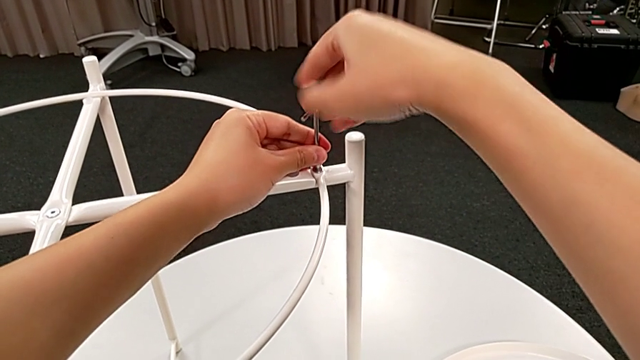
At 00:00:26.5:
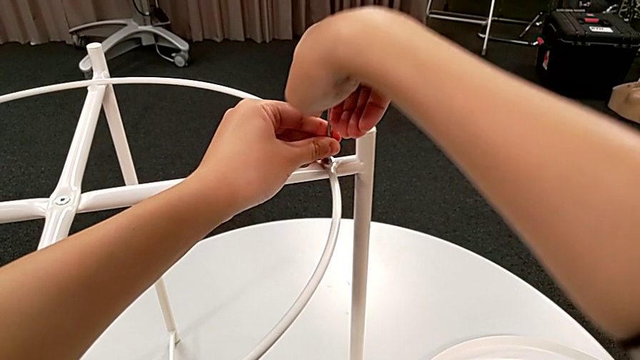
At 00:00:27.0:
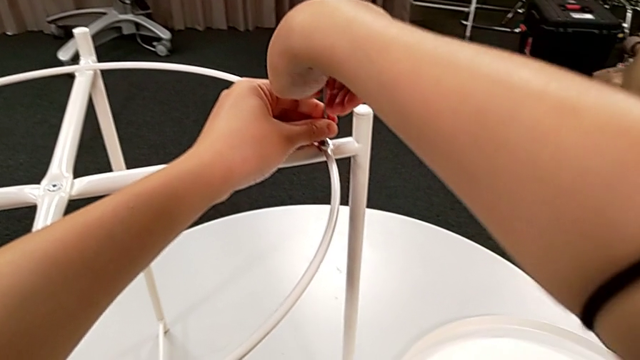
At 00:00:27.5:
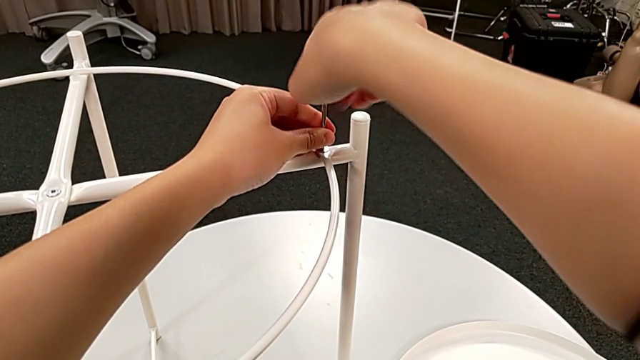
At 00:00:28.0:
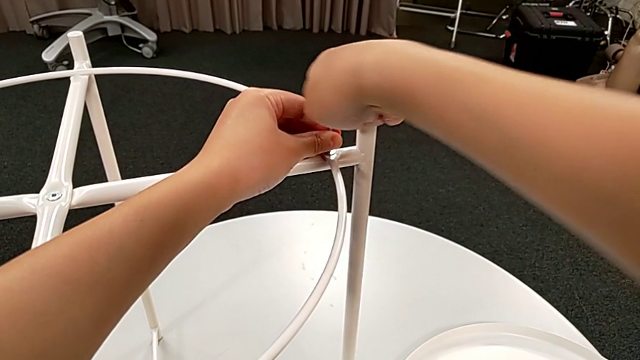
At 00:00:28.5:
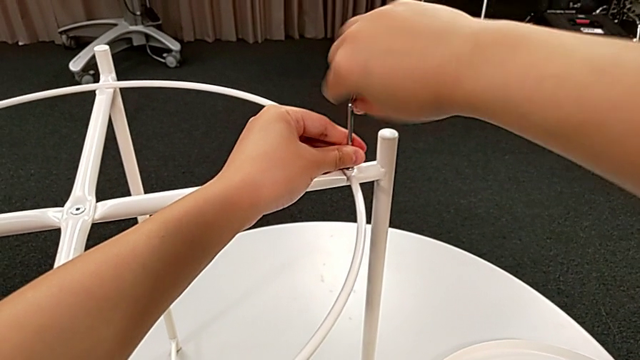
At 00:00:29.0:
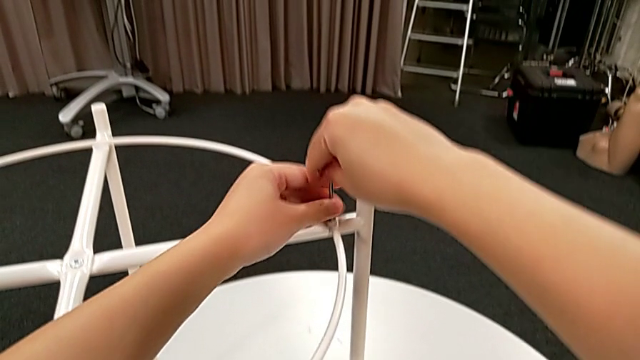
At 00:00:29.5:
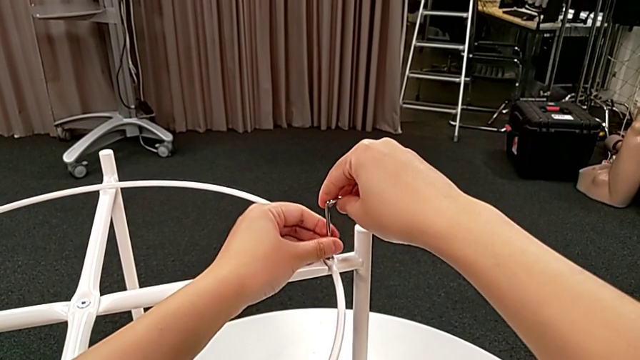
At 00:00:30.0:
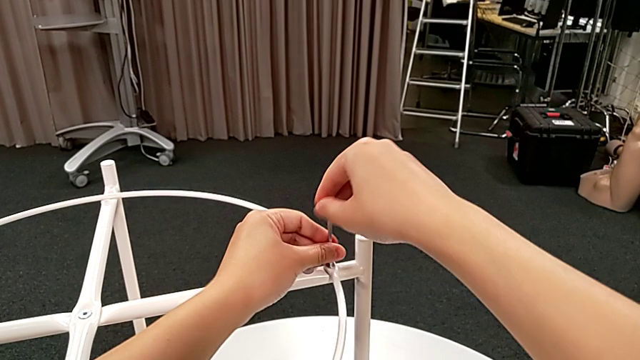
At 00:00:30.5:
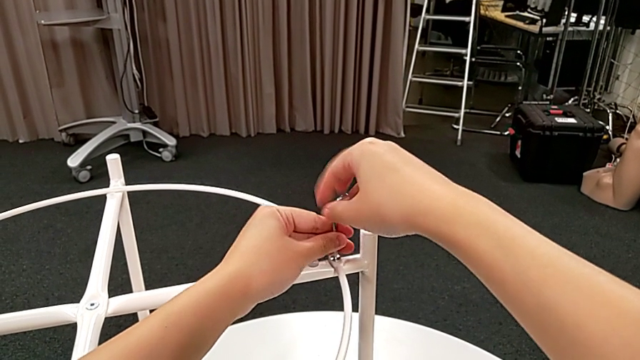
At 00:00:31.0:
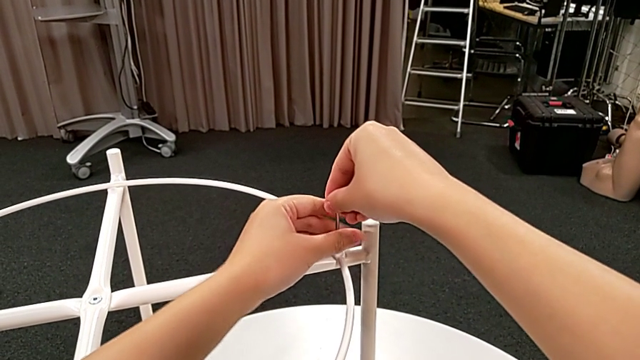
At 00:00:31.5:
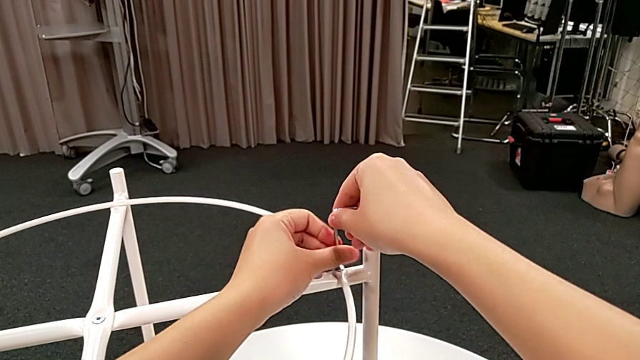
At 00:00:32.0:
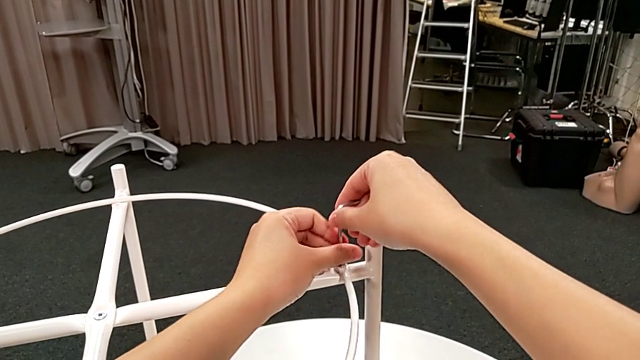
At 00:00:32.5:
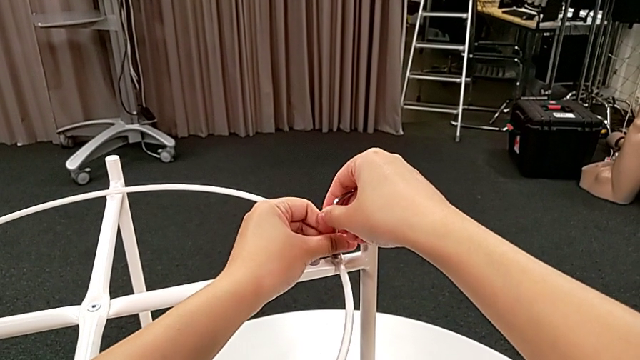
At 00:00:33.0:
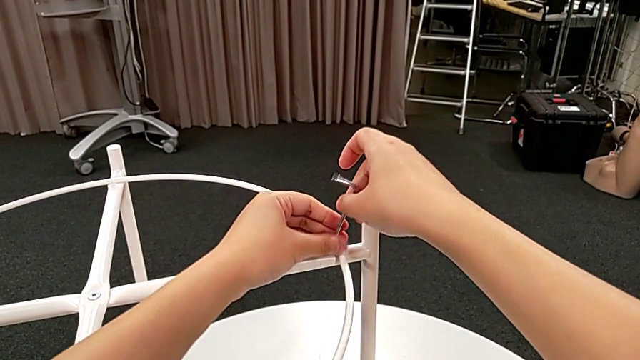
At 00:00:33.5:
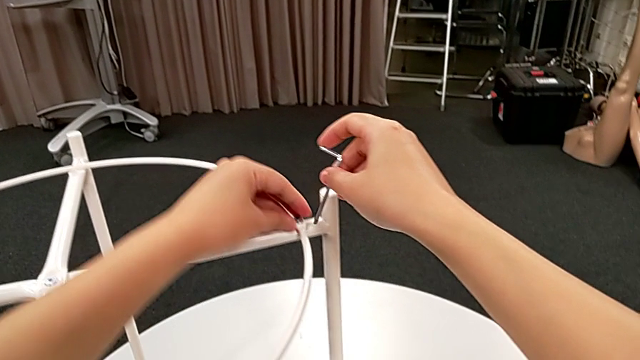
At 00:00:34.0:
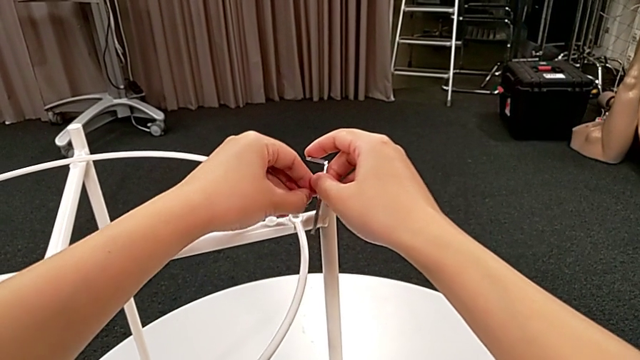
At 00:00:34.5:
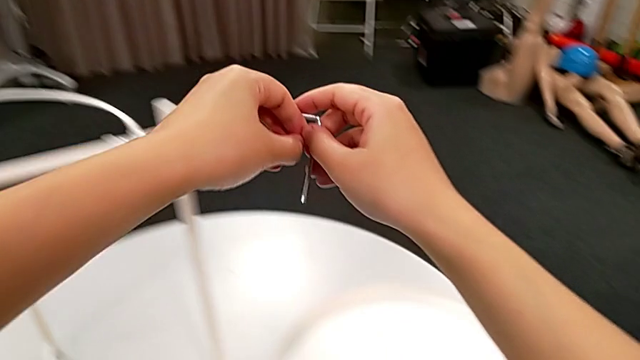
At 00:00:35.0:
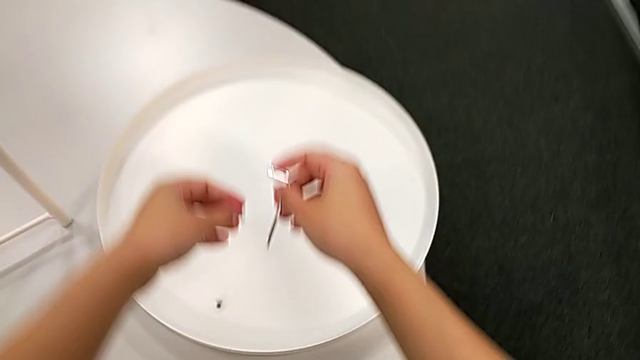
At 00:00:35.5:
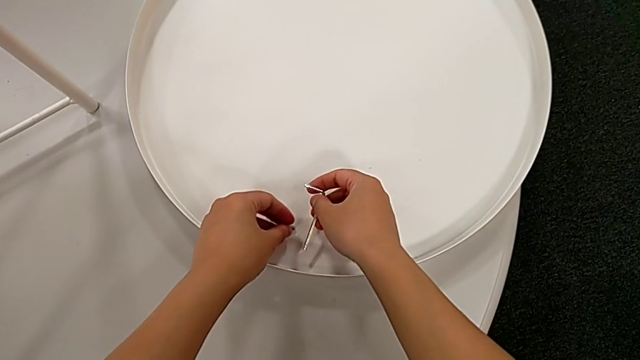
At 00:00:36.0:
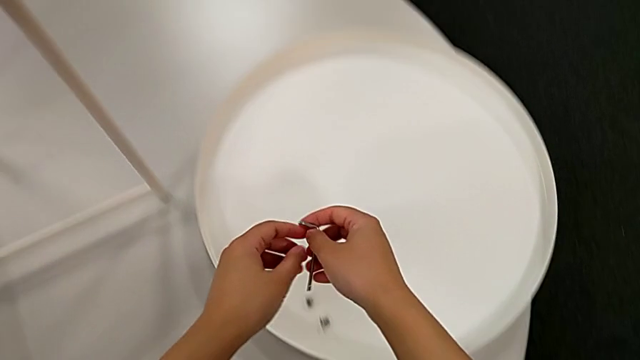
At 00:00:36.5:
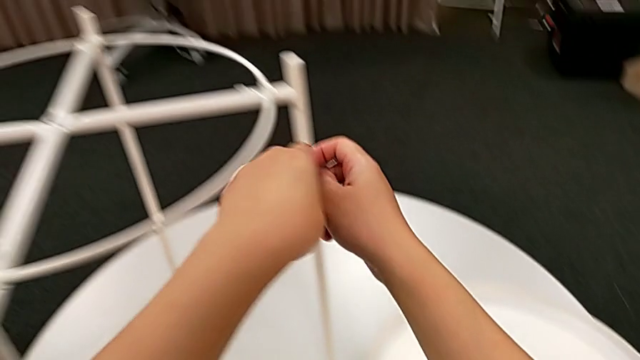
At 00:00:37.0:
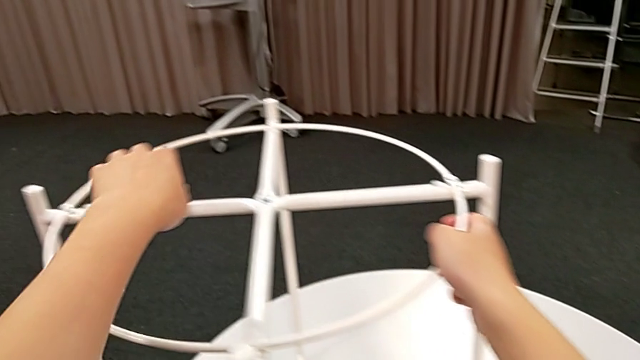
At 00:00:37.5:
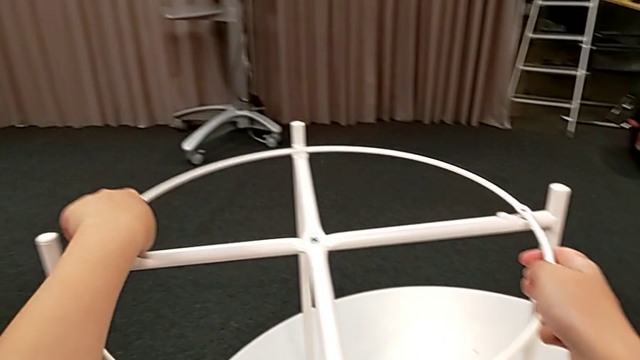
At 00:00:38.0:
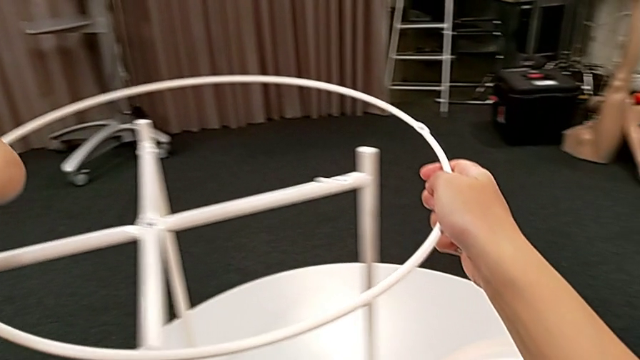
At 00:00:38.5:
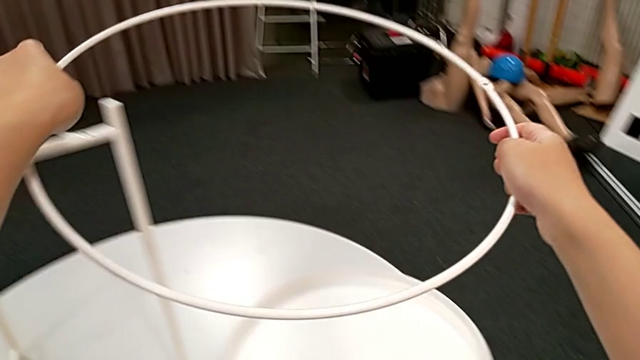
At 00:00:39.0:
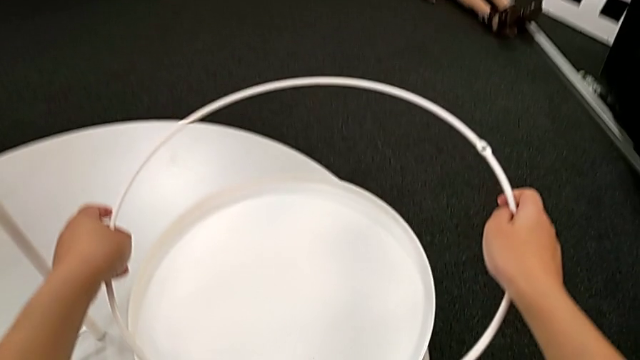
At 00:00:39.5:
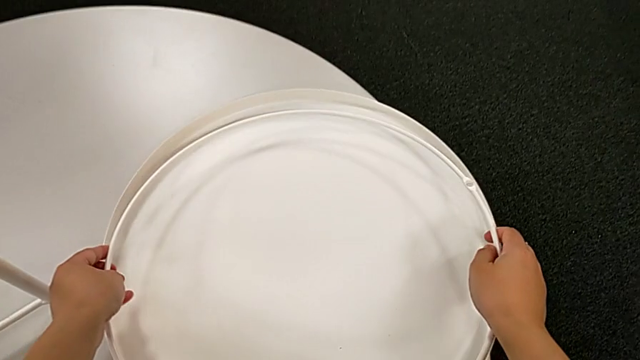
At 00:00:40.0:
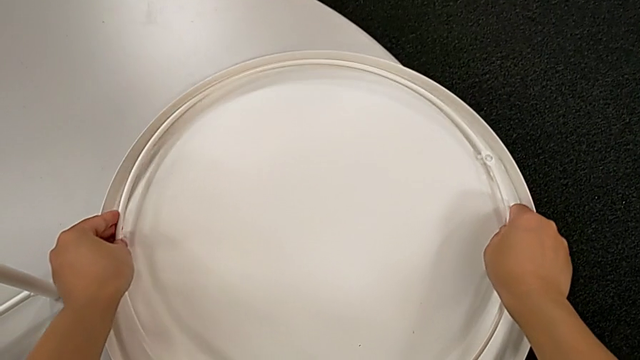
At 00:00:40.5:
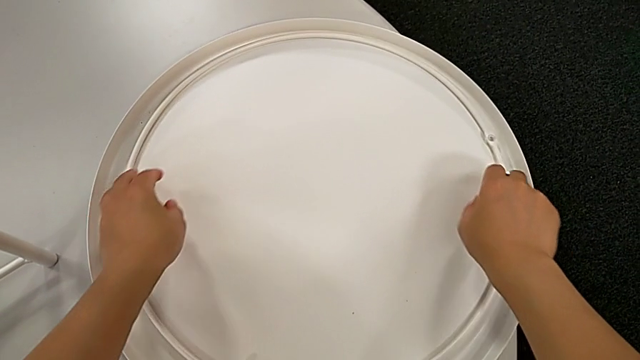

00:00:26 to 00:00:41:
The camera wearer is disassembling the circle. They unscrew the hex socket head, withdraw the Allen wrench with the right hand, disassemble the hex socket head with the left hand, place it with the left hand, approach the circle, grab it, disassemble it and place it.

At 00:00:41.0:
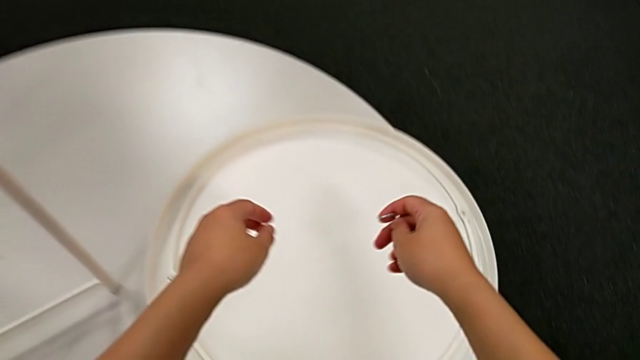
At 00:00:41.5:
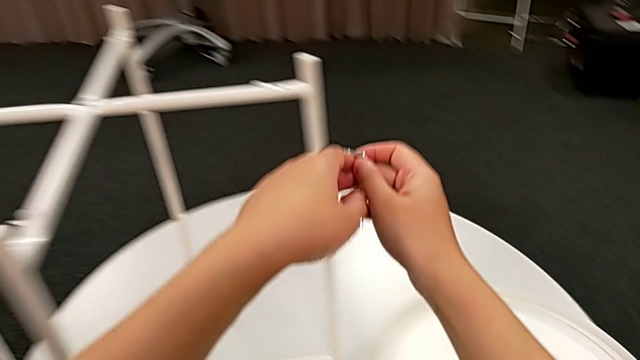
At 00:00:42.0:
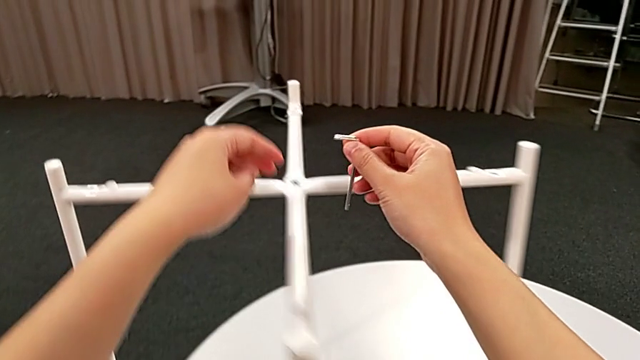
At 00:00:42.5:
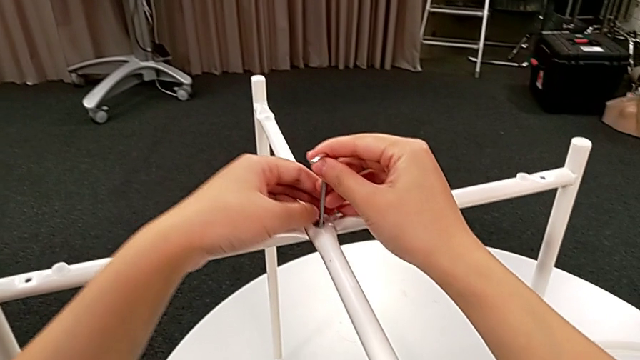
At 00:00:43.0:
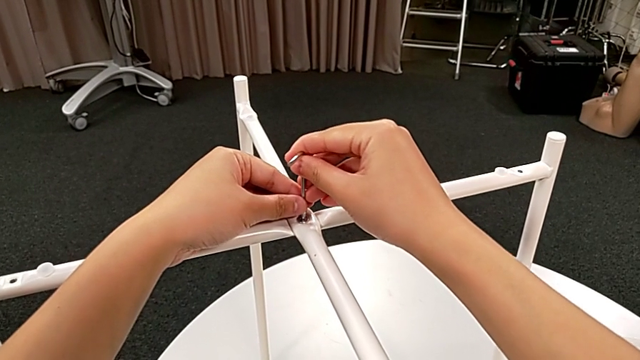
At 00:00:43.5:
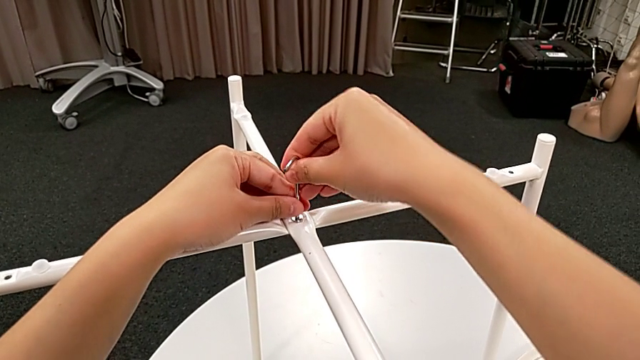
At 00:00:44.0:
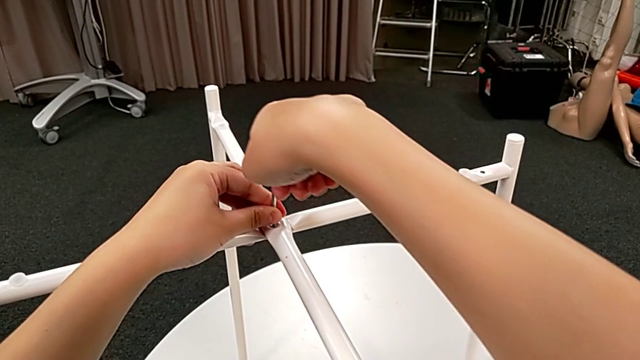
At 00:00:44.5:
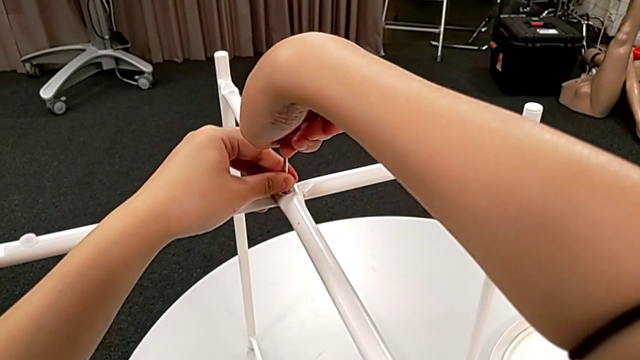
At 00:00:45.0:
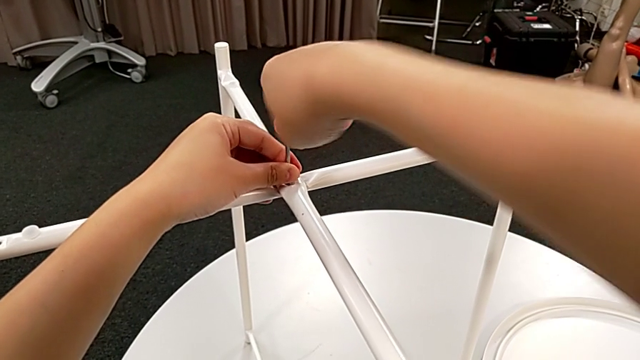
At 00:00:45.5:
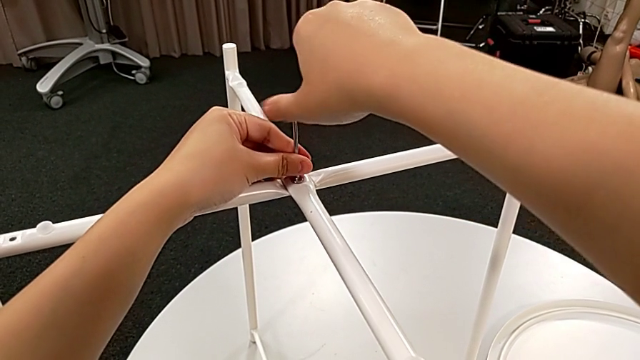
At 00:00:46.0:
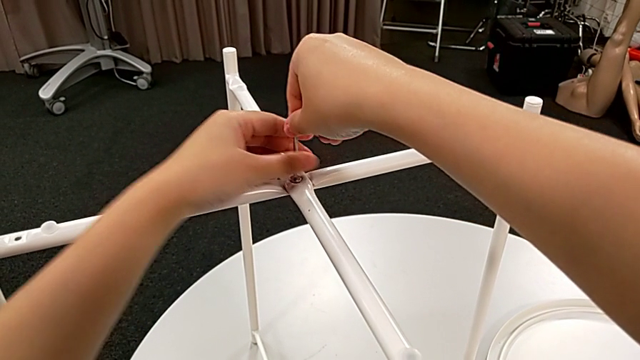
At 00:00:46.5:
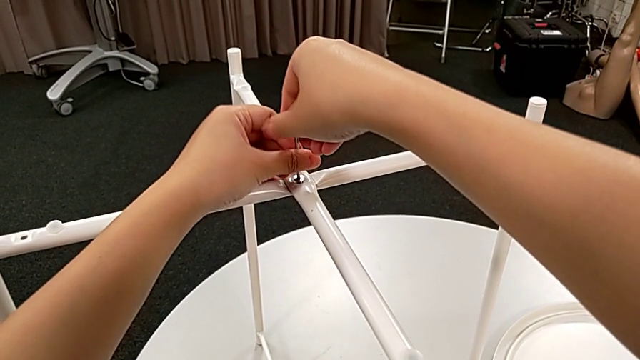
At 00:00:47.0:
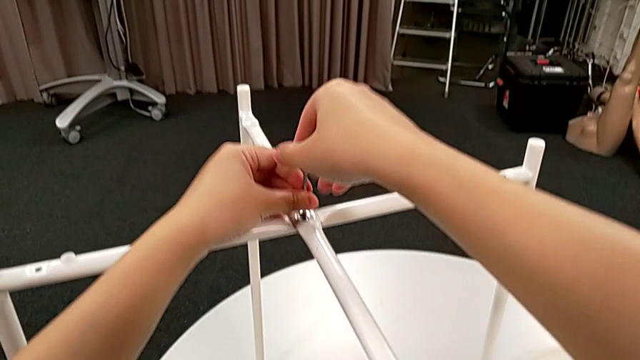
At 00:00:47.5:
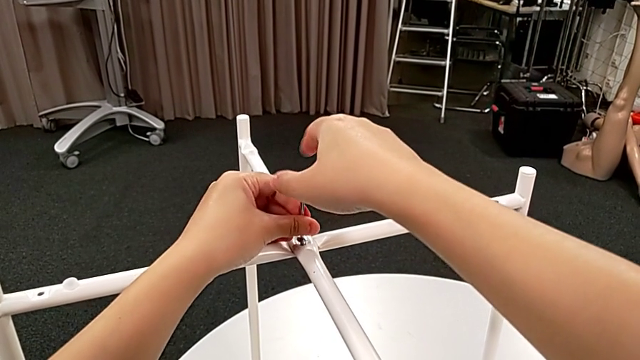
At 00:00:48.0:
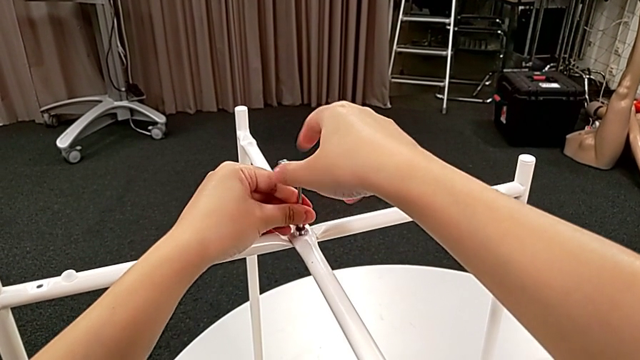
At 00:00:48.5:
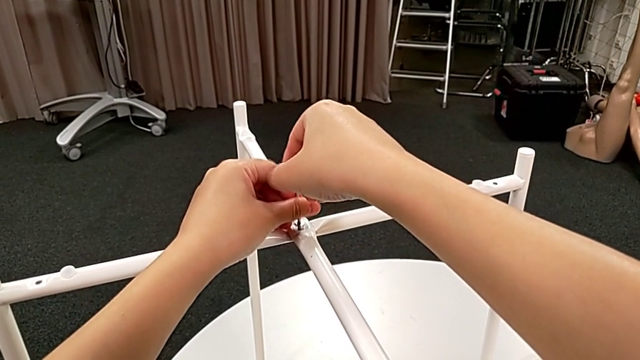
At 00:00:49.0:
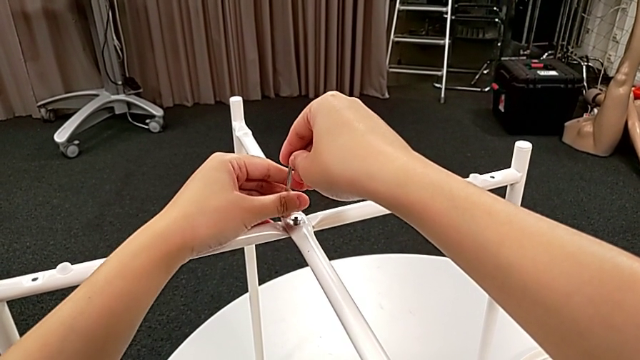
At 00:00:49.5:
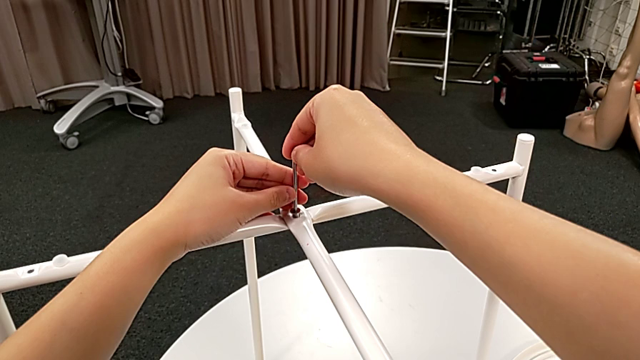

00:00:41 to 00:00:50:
The camera wearer is disassembling the legs. They approach the hex socket head, insert the Allen wrench, unscrew the hex socket head, withdraw the Allen wrench and insert it.
